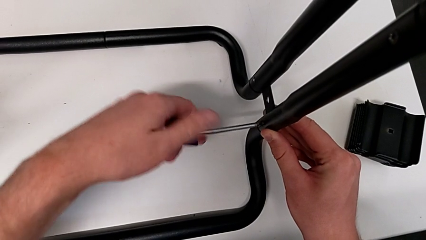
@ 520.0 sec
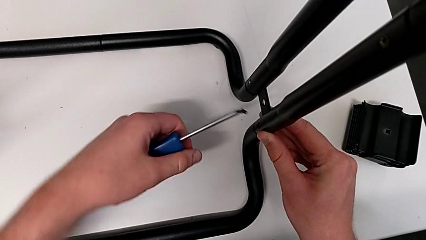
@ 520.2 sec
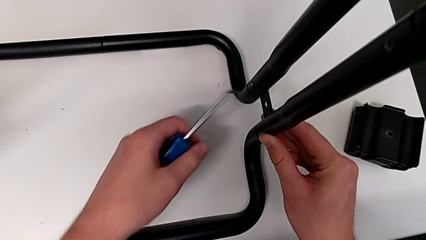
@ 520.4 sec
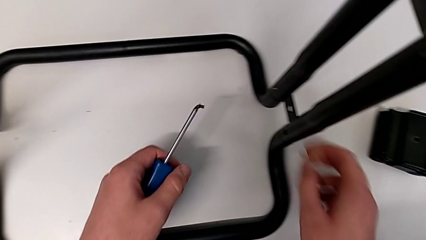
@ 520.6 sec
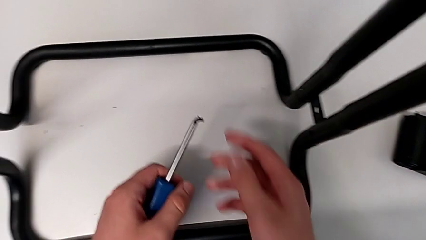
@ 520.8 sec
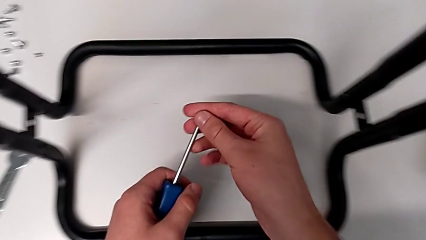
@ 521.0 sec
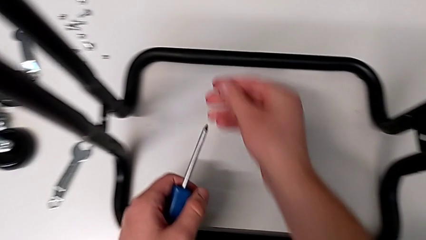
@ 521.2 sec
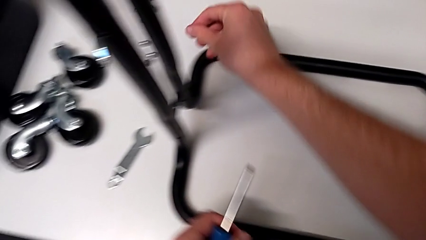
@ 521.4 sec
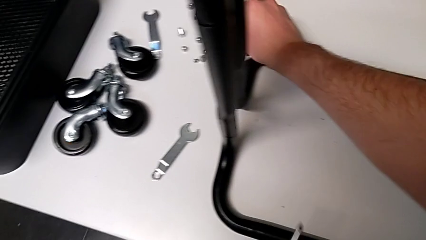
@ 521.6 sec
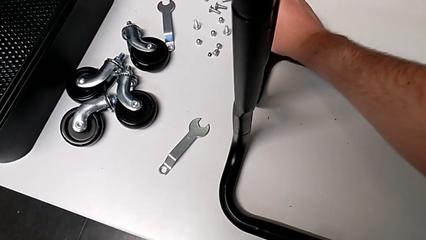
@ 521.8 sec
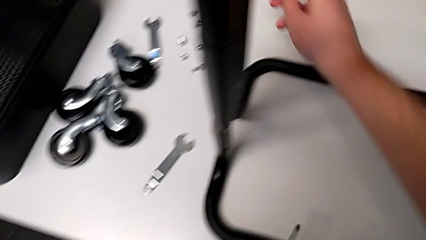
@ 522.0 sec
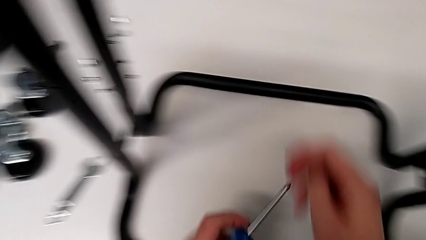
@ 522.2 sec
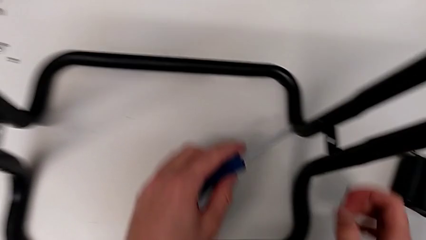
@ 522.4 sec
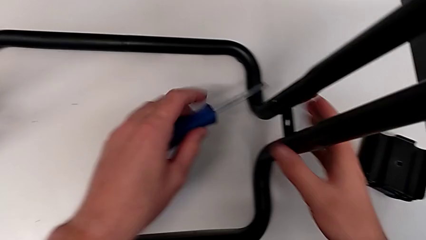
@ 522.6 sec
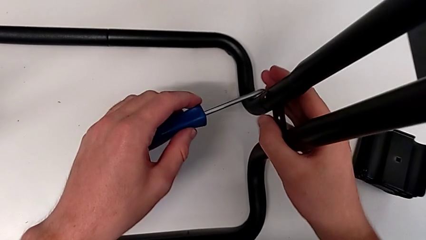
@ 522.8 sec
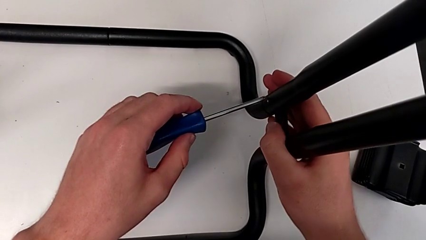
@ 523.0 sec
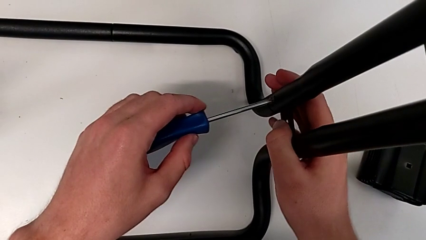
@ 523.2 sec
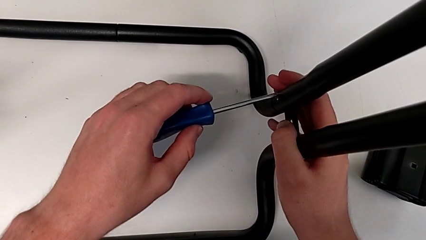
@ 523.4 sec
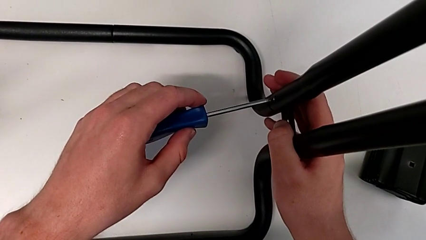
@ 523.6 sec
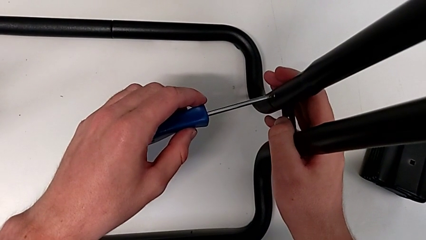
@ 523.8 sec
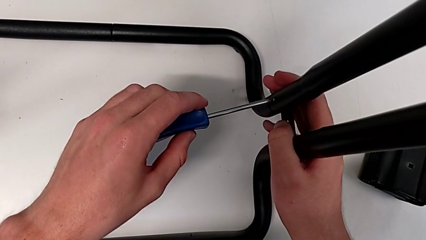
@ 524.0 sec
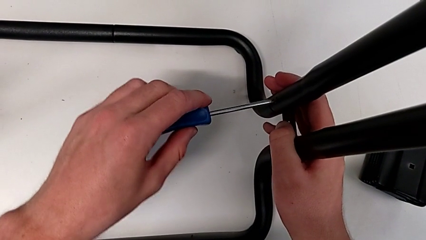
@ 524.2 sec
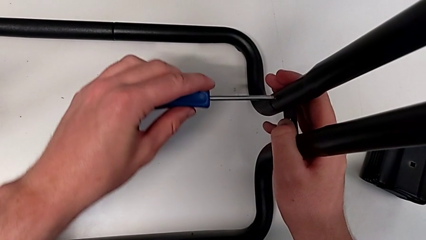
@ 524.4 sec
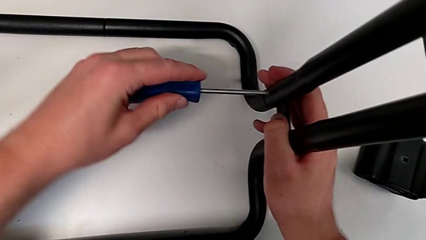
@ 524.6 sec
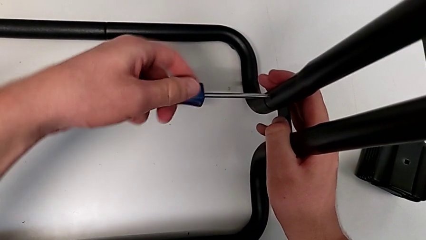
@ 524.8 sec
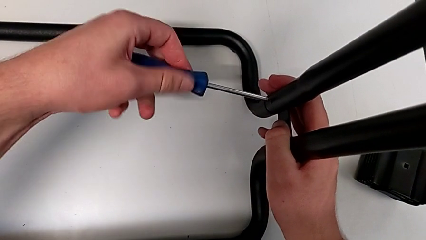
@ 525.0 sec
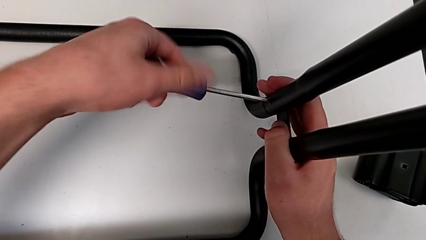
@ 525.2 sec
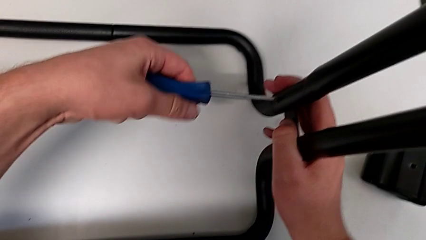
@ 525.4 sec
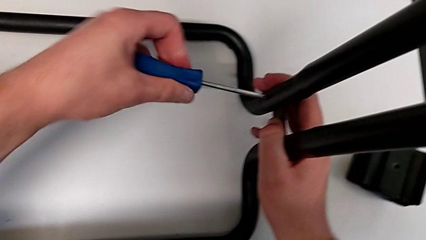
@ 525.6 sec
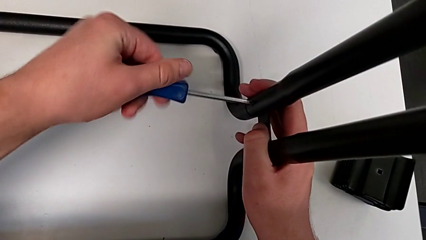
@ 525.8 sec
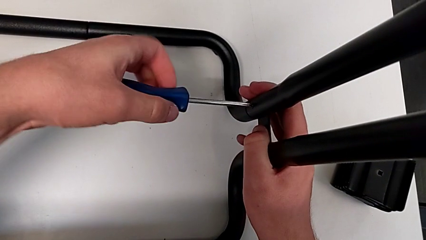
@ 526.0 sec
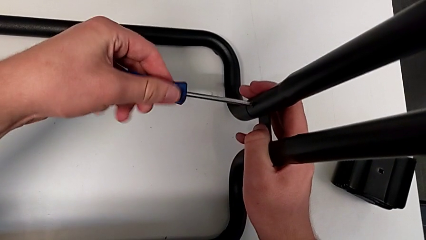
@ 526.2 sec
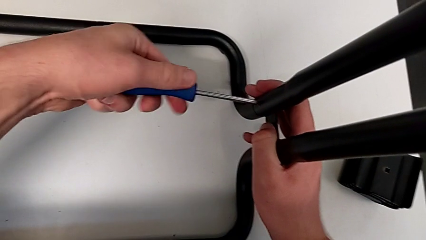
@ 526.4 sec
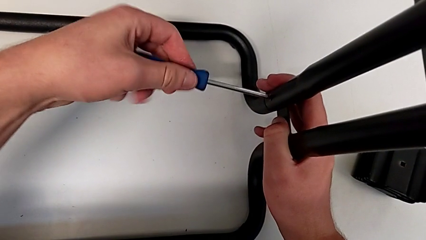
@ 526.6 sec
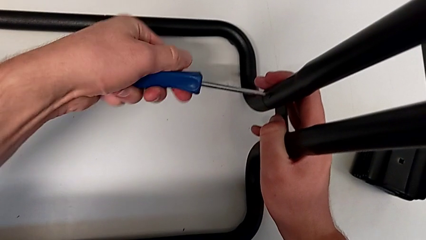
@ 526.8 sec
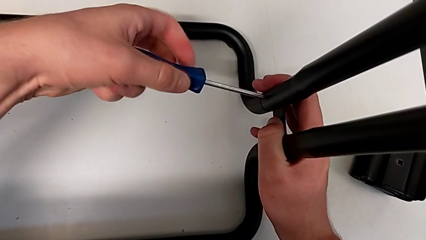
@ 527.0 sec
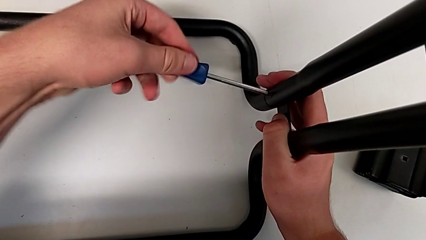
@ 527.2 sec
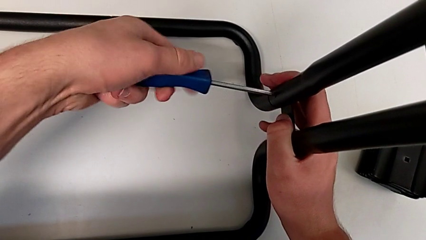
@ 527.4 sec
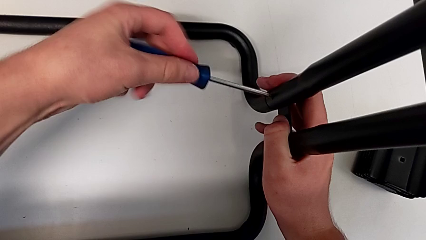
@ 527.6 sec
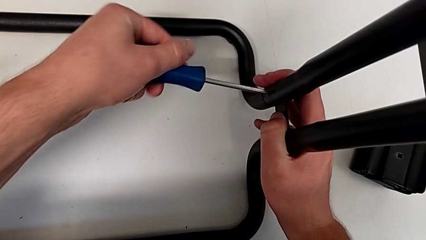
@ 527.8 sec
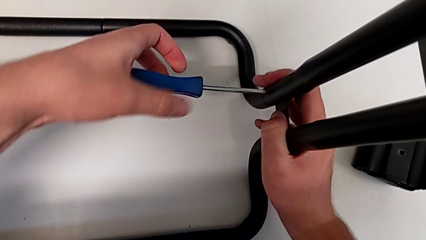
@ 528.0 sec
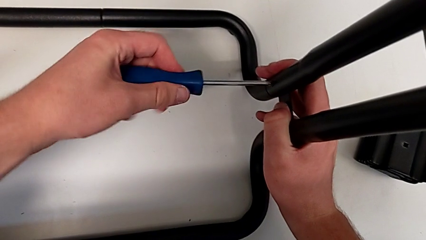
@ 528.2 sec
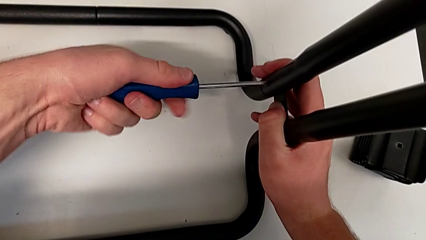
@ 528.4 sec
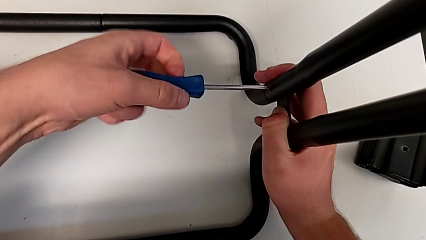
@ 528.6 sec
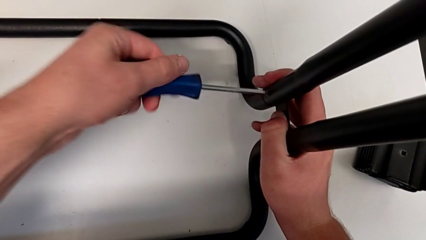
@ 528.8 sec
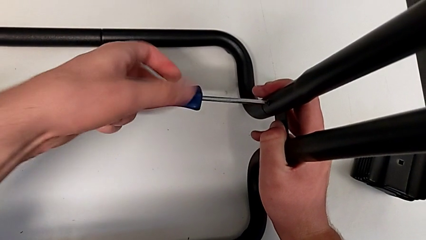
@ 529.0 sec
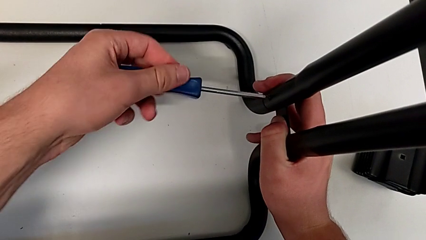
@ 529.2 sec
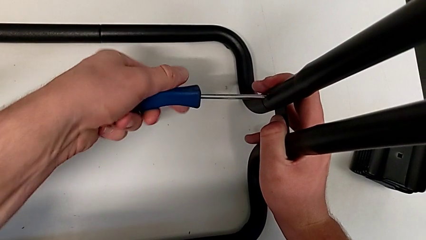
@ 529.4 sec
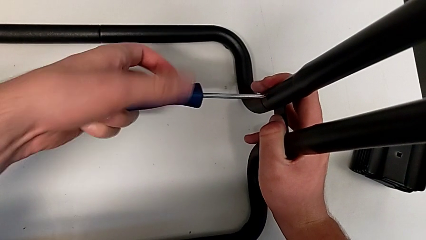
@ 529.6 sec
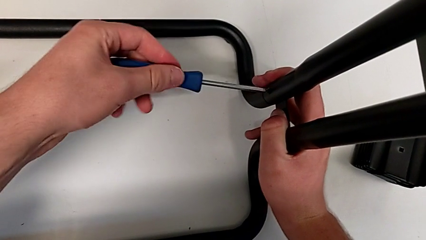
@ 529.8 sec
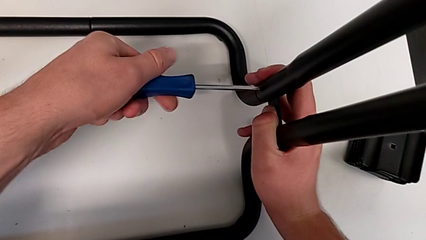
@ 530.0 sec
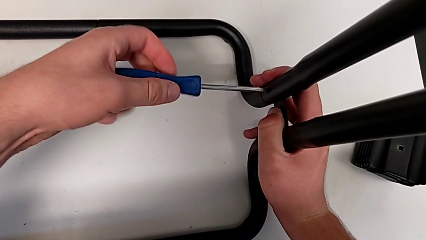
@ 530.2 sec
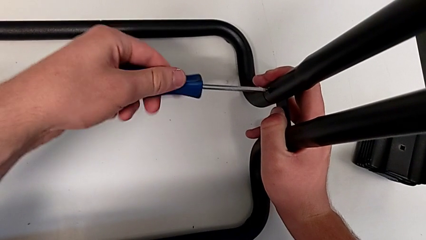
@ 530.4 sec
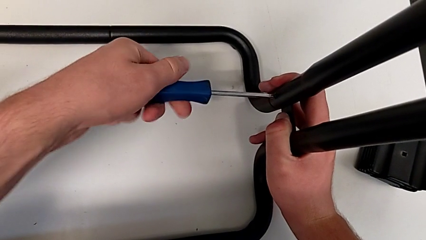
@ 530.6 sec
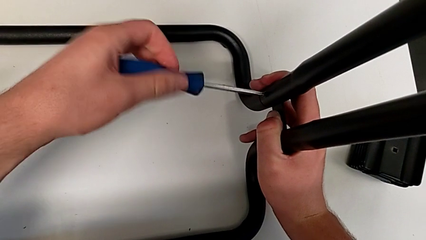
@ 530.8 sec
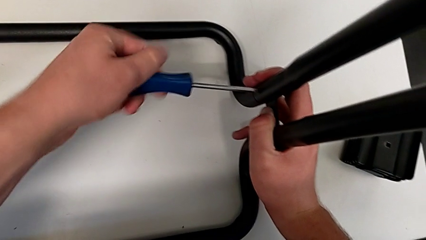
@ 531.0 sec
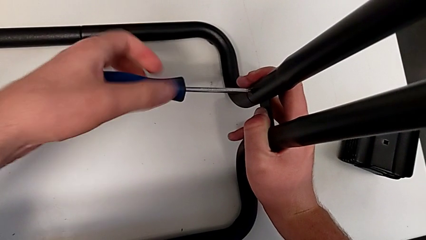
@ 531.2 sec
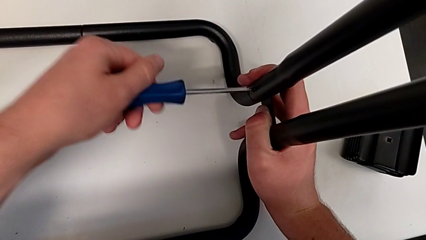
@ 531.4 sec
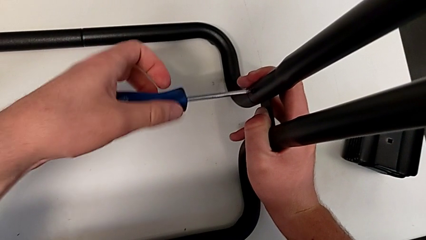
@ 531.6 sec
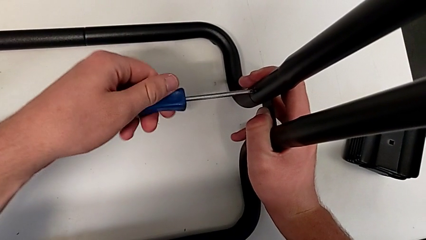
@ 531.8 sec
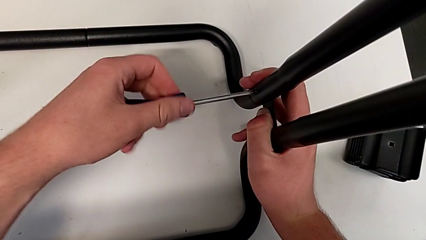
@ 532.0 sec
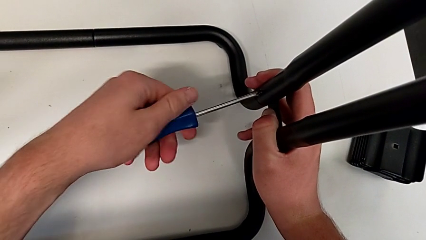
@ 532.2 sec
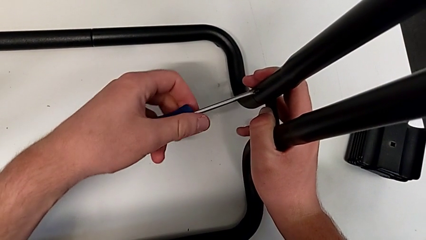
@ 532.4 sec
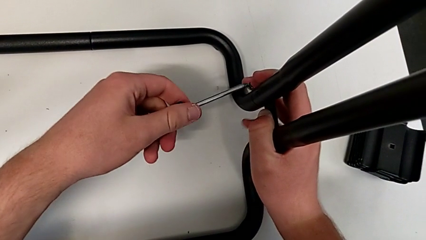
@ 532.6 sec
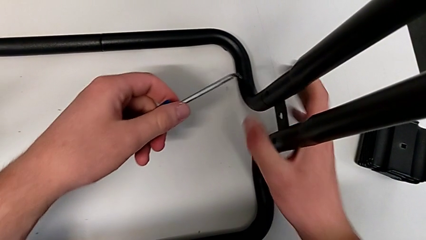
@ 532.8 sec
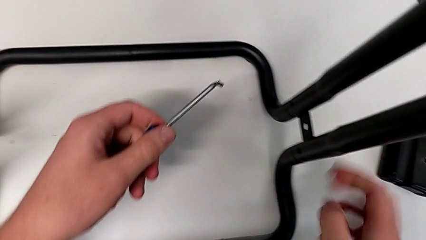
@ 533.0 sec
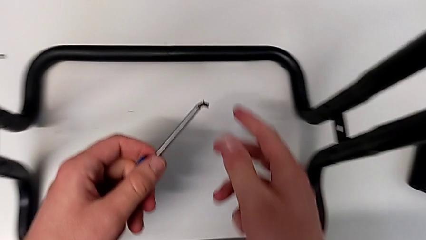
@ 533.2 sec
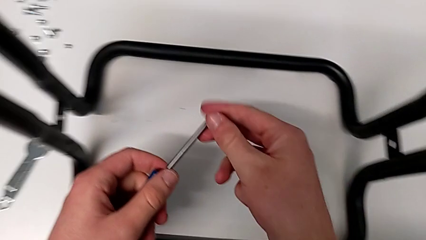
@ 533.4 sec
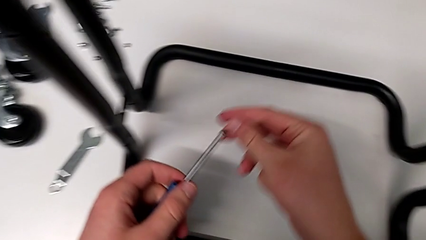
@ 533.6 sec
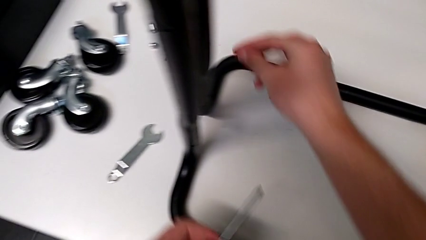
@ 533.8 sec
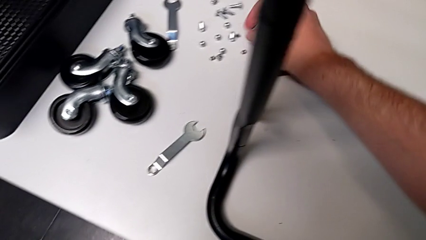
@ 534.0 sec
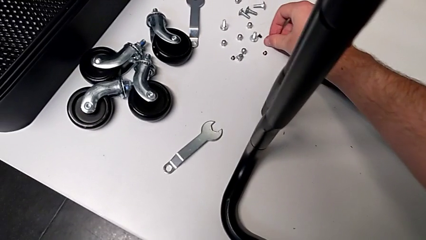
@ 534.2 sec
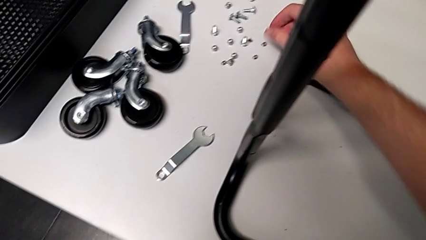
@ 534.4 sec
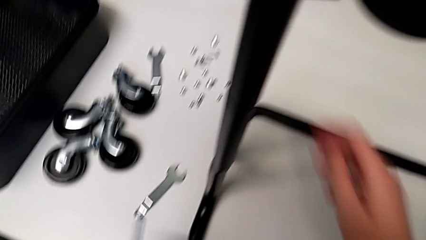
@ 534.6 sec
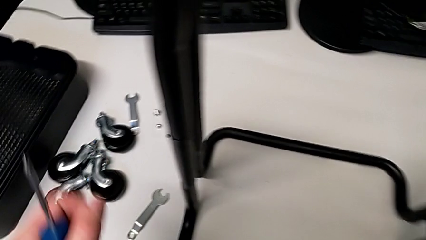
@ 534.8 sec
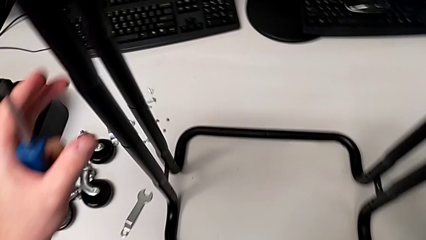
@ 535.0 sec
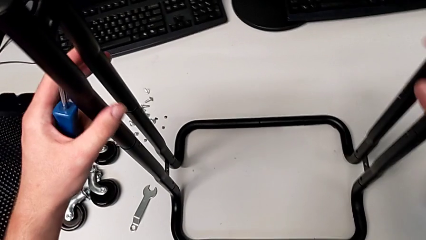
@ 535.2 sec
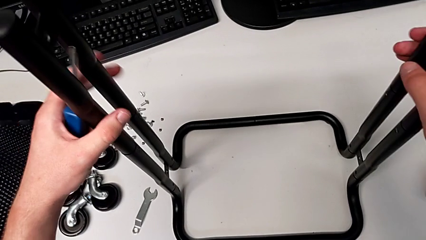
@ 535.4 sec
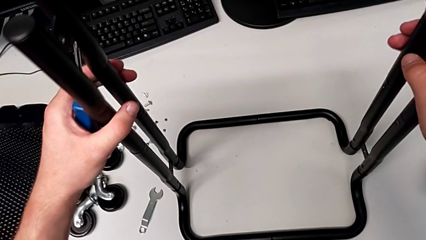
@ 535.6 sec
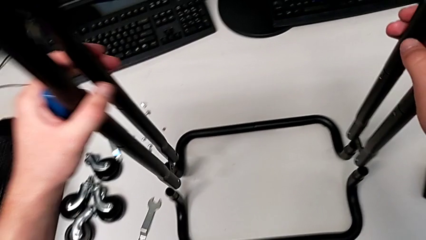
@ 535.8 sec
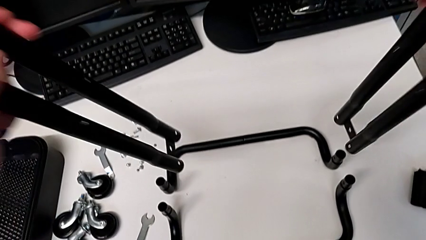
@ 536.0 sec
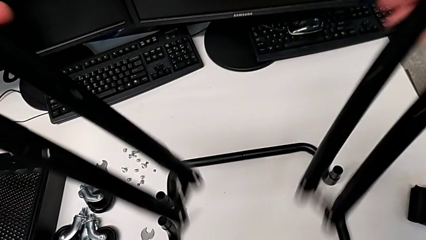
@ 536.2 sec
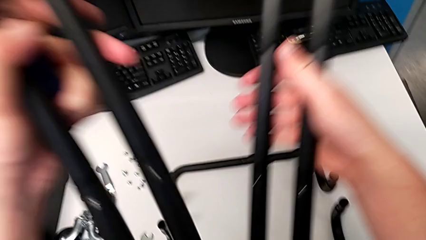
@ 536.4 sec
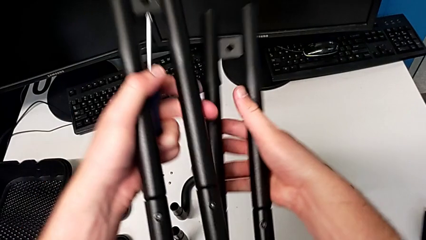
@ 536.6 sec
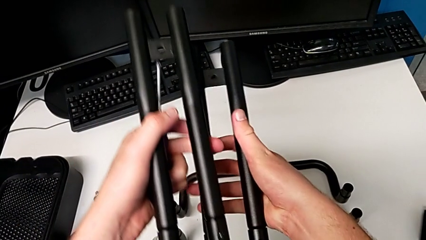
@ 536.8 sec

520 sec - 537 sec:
The camera wearer is disassembling the base frame. They disassemble the ninth screw, grab it and place it. They approach the tenth screw, grab the leg, insert the screwdriver, unscrew the tenth screw, disassemble it, place it, grab it and place it. They approach the first leg, grab it, grab the second leg and stack the first leg.
